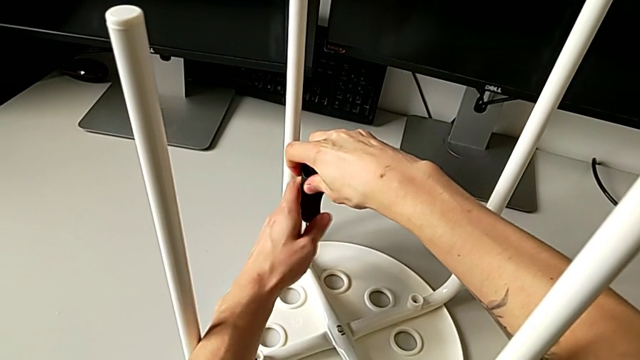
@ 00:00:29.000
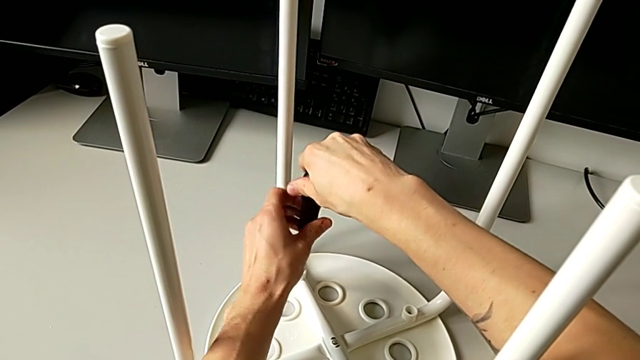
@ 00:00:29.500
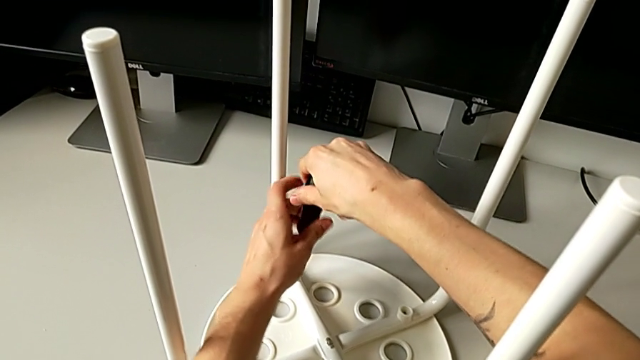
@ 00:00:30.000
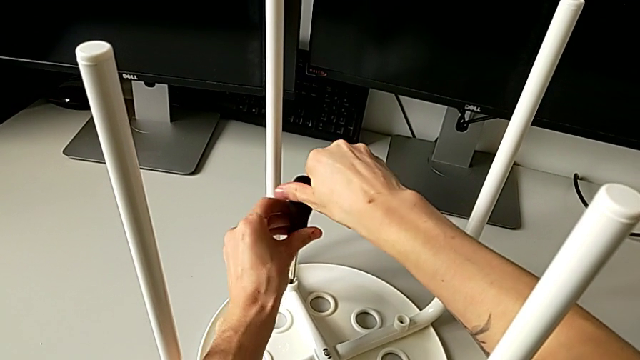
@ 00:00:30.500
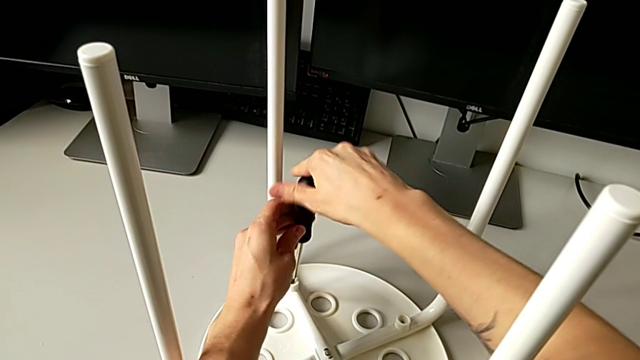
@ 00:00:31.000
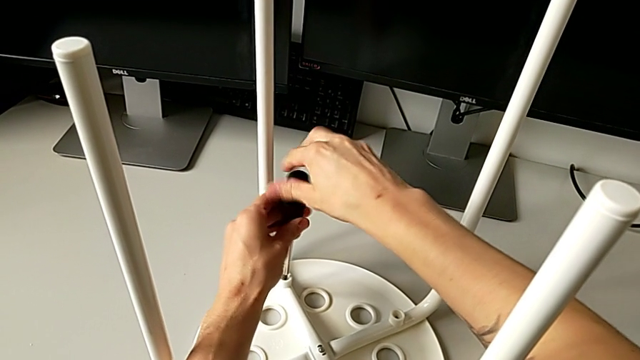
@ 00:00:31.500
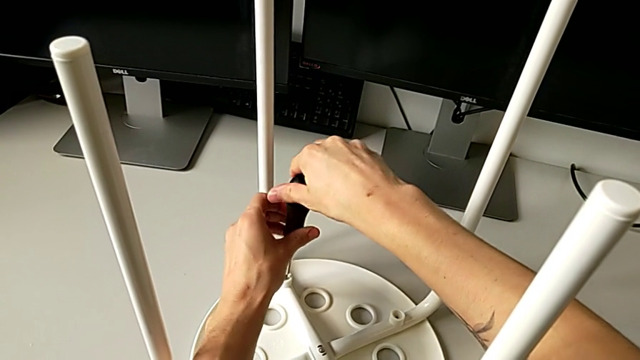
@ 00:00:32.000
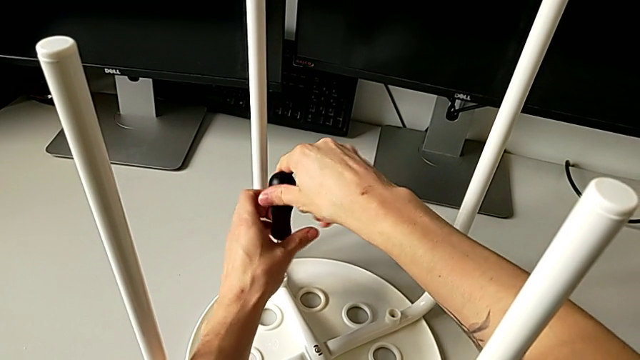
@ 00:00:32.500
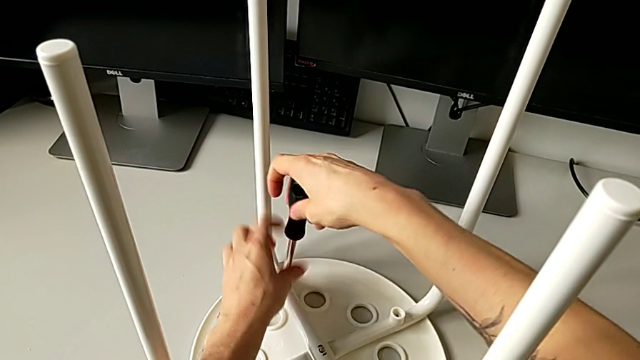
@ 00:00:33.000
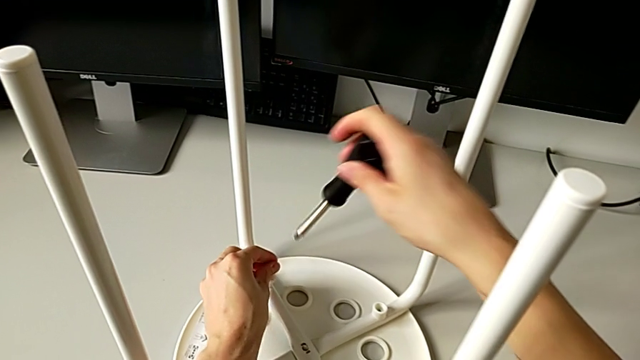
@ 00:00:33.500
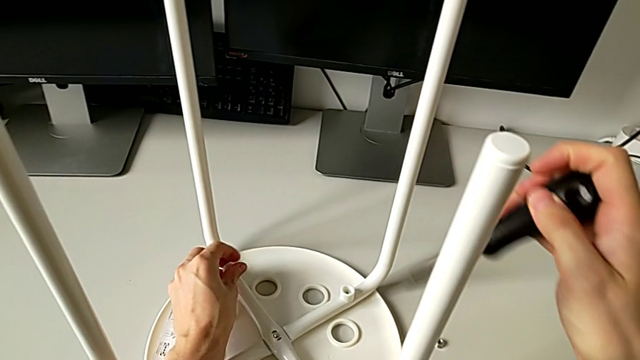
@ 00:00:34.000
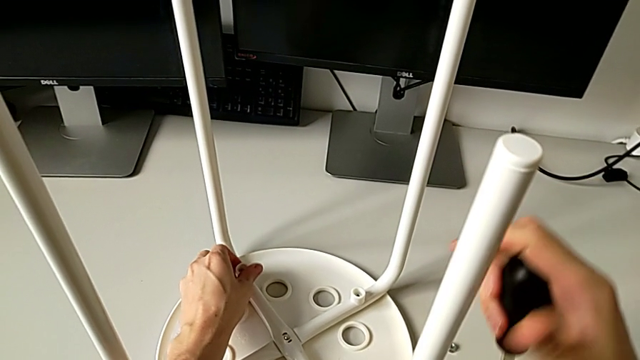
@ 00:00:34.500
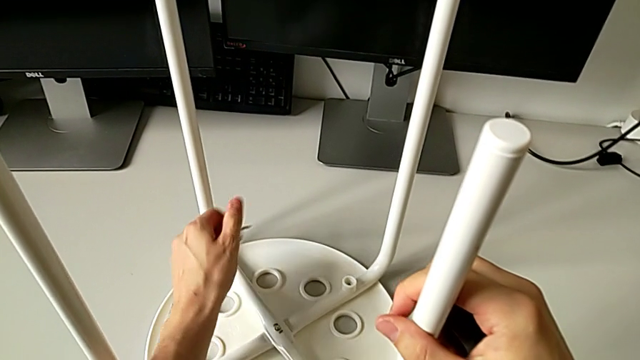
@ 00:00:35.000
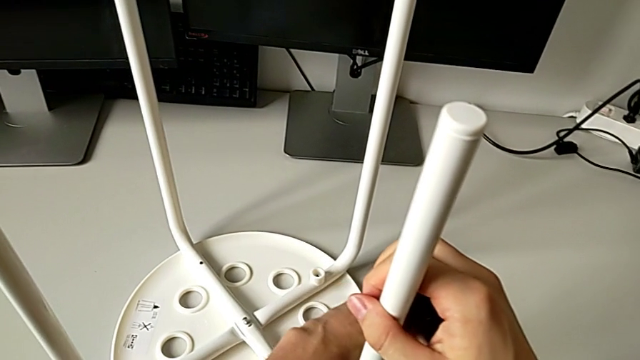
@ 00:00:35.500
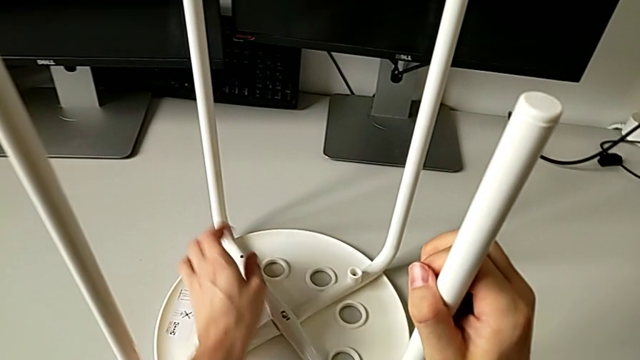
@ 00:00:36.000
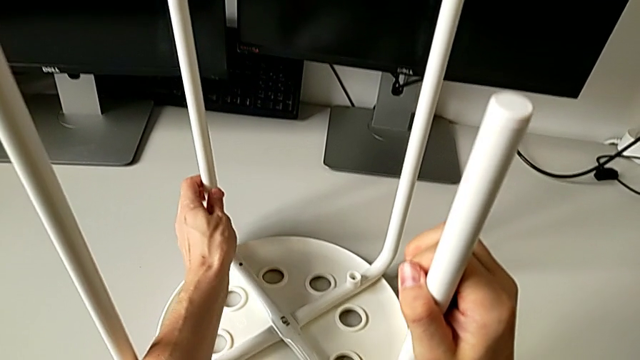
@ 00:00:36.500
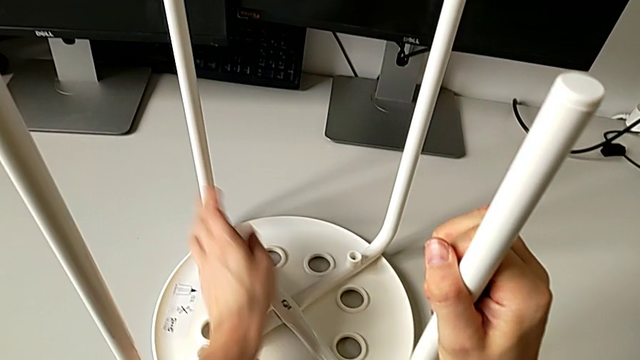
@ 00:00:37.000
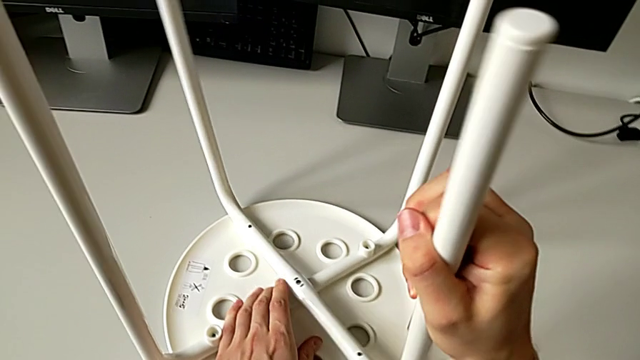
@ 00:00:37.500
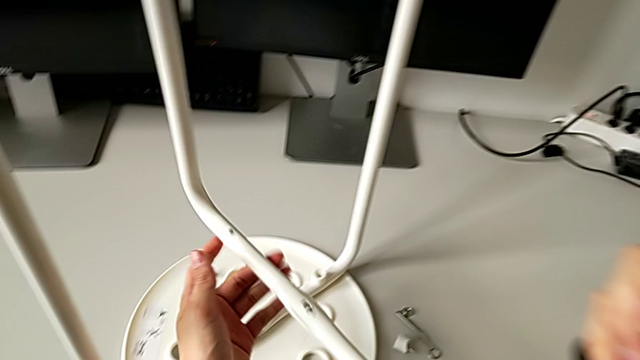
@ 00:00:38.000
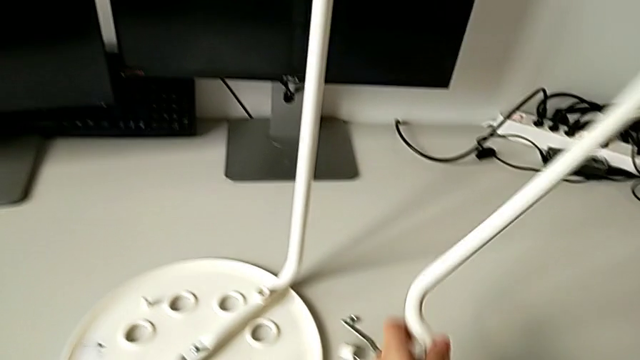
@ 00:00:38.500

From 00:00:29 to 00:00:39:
The camera wearer is disassembling the first pair of legs of the chair. They keep unscrewing the second screw, lift the black screwdriver with the right hand, unscrew the second washer with the left hand, disassemble it, hold the first leg with the right hand, drop the second washer with the left hand, grab the first leg, withdraw it and lift it.

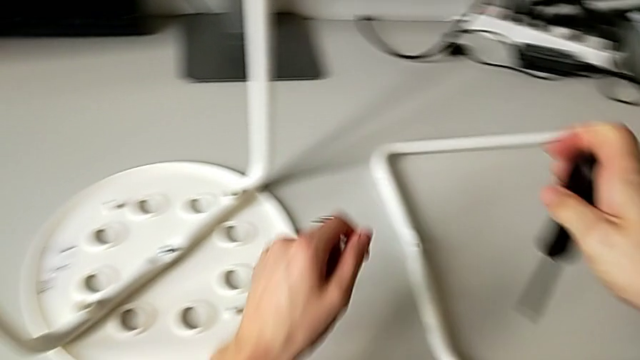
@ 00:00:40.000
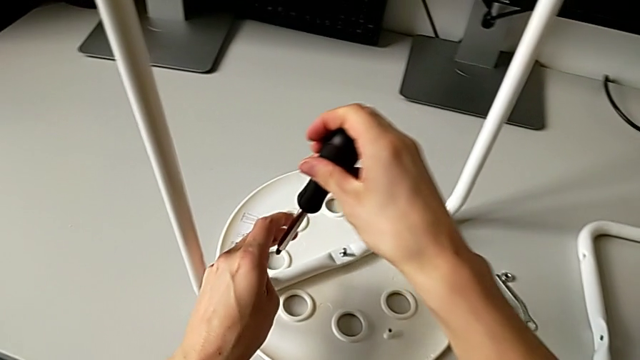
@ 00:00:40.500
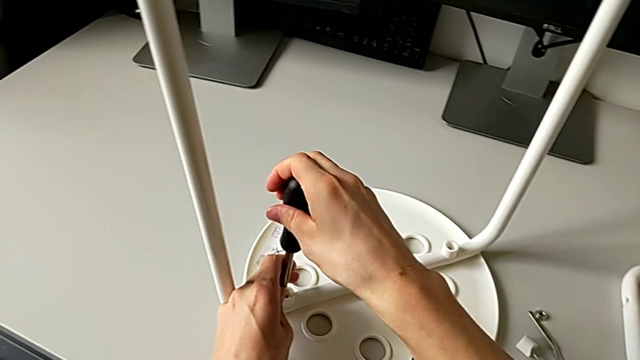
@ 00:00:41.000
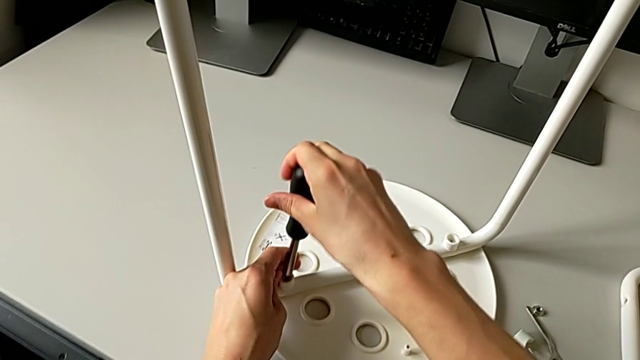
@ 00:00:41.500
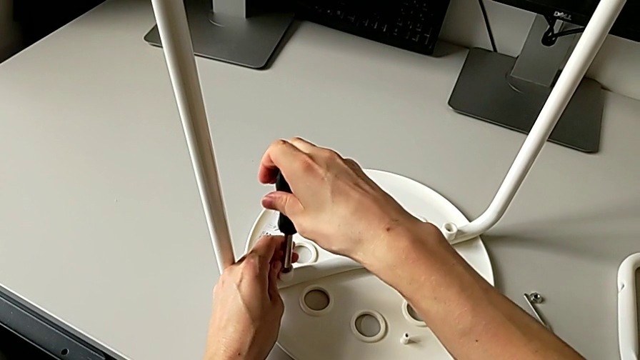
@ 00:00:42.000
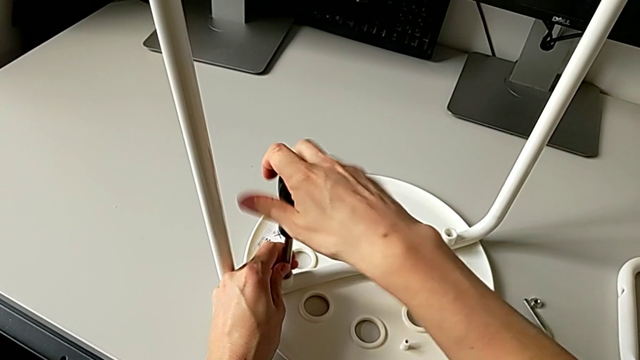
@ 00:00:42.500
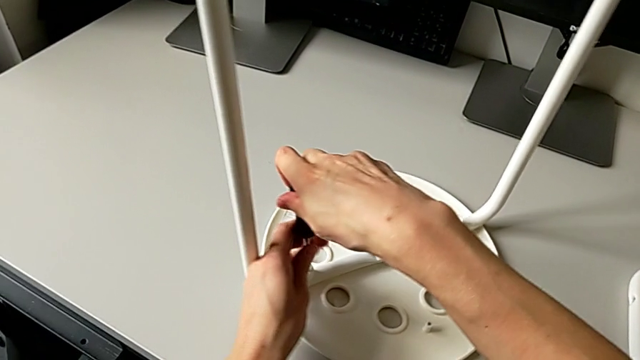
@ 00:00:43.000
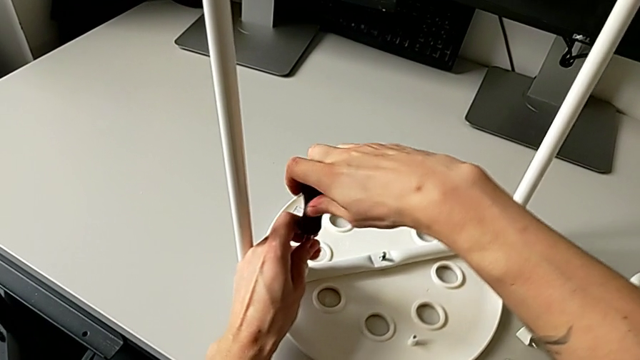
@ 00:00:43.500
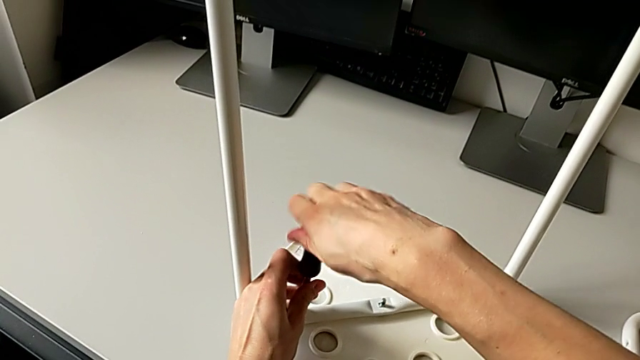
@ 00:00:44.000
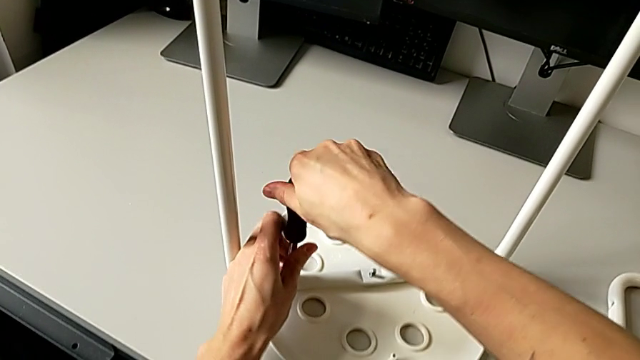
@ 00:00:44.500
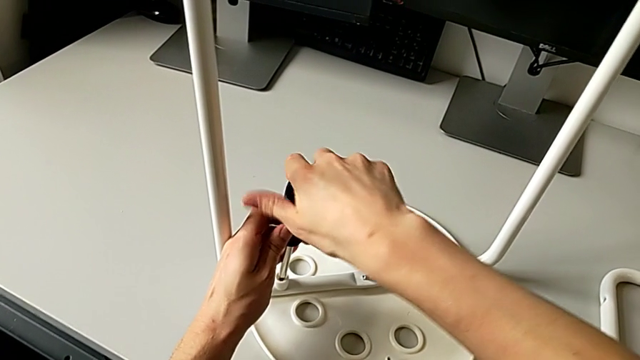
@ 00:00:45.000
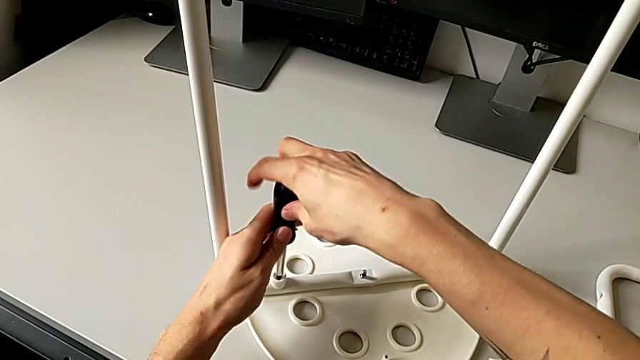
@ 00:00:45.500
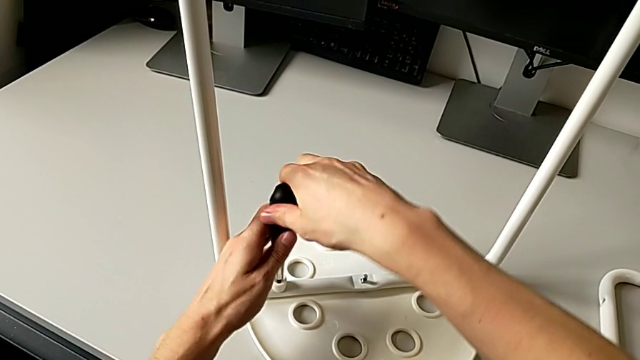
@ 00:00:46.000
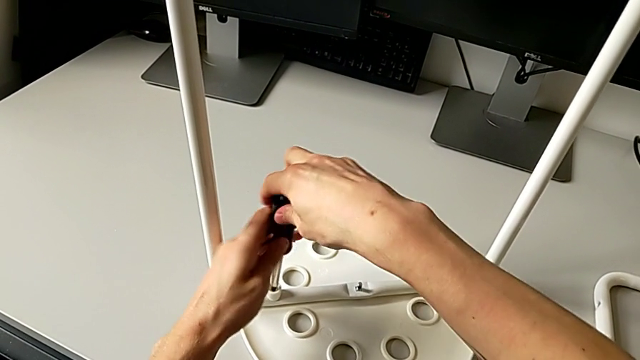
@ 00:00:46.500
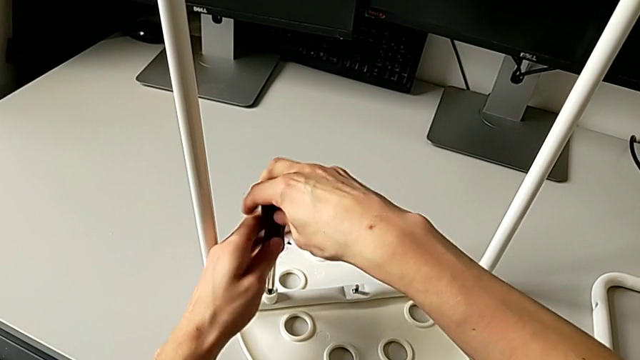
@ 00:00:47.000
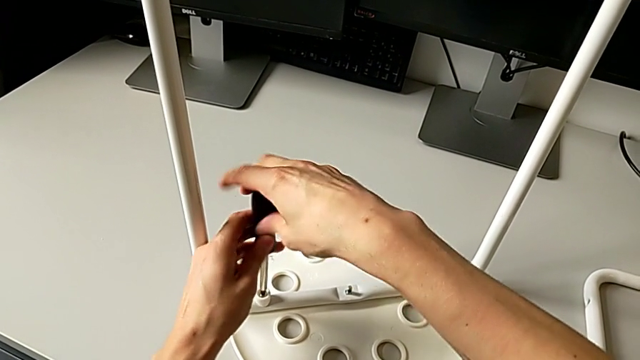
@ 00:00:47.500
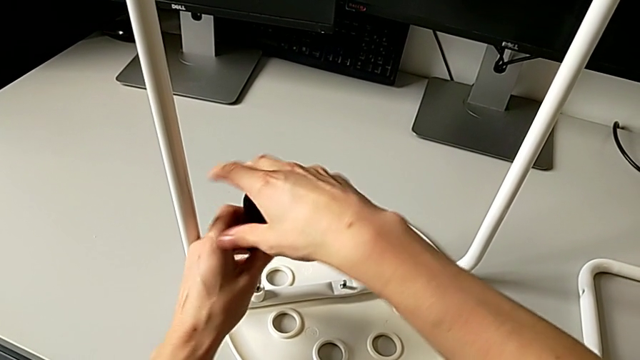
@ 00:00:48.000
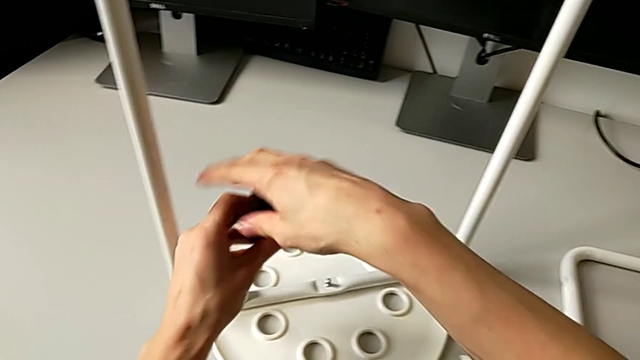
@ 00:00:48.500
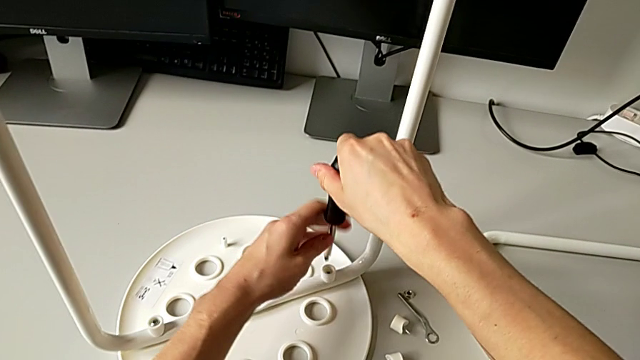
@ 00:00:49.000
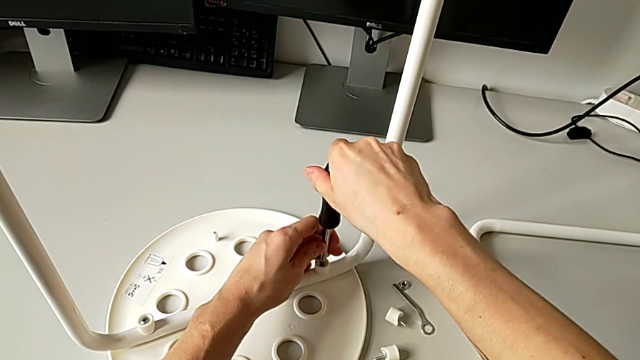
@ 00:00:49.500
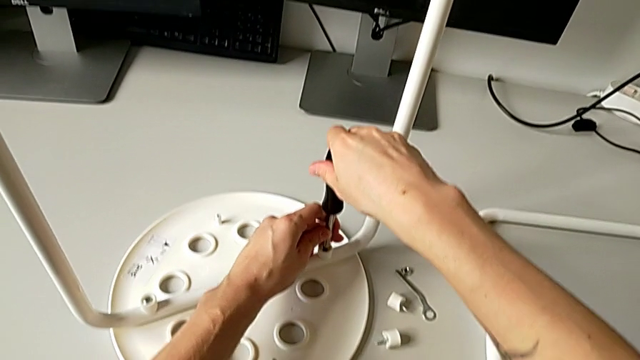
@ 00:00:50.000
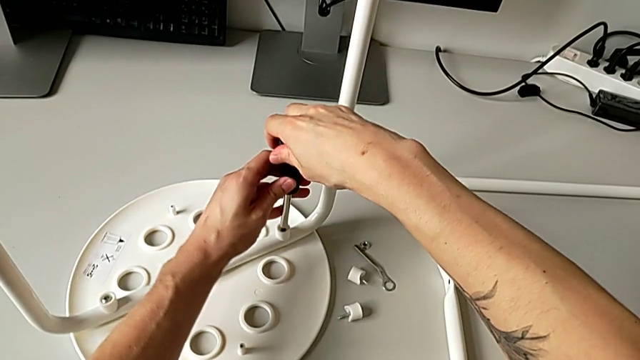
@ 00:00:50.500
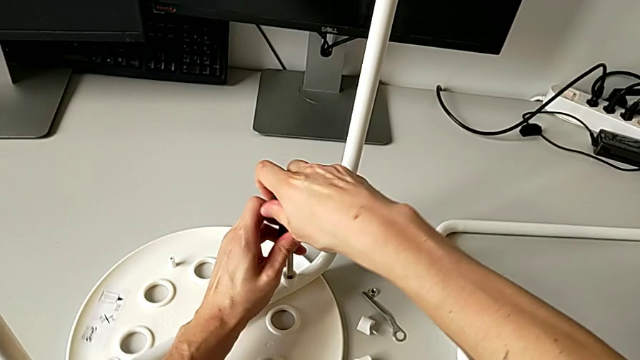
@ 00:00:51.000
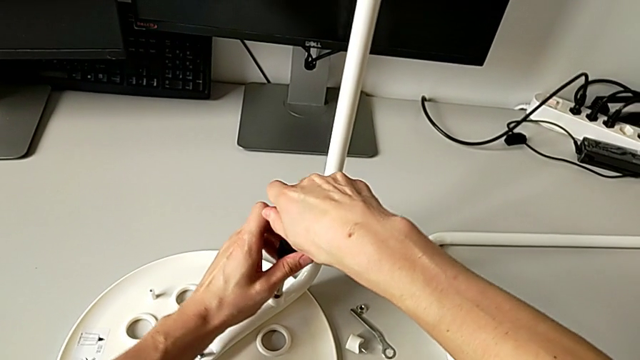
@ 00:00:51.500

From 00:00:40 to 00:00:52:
The camera wearer is disassembling the second pair of legs of the chair. They approach the third screw, insert it, unscrew it, lift the black screwdriver, insert the fourth screw and begin to unscrew it with the right hand.
